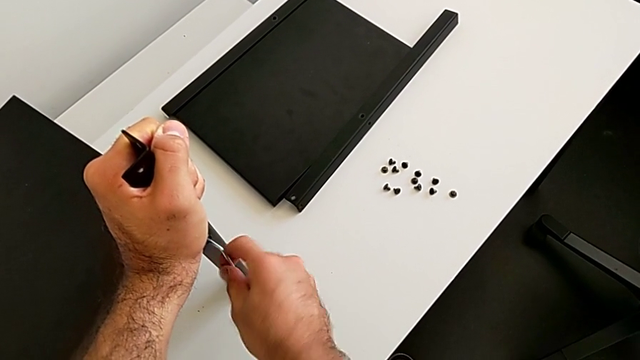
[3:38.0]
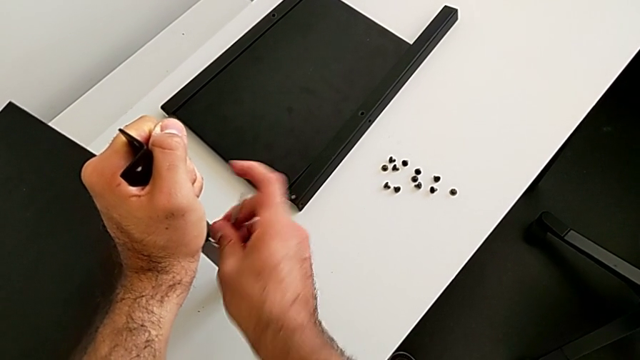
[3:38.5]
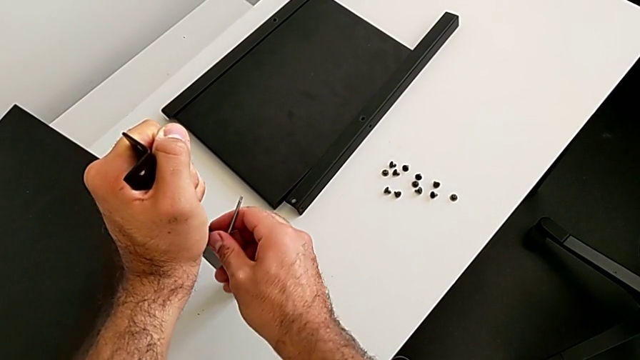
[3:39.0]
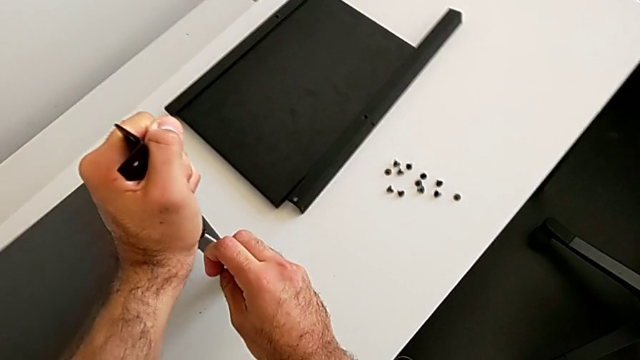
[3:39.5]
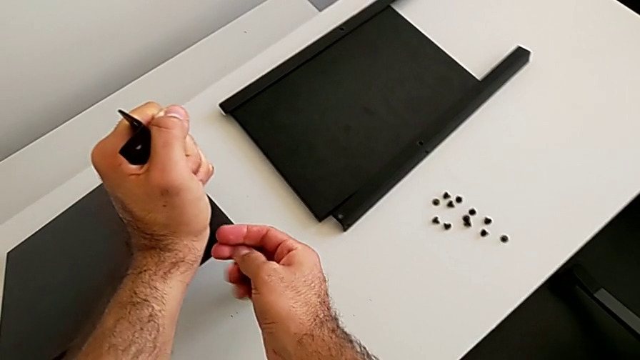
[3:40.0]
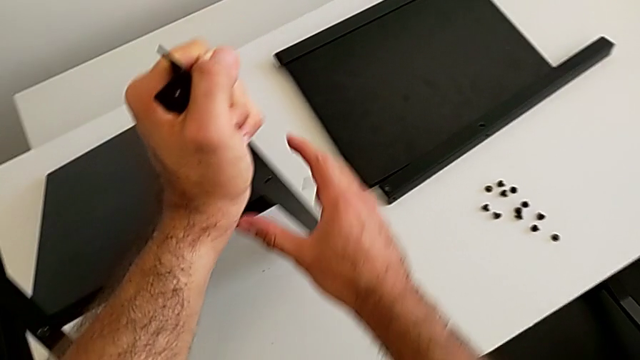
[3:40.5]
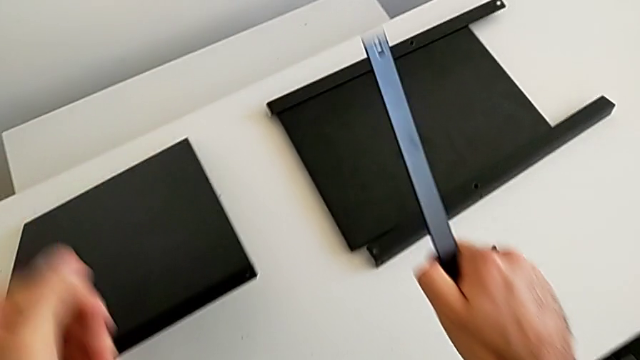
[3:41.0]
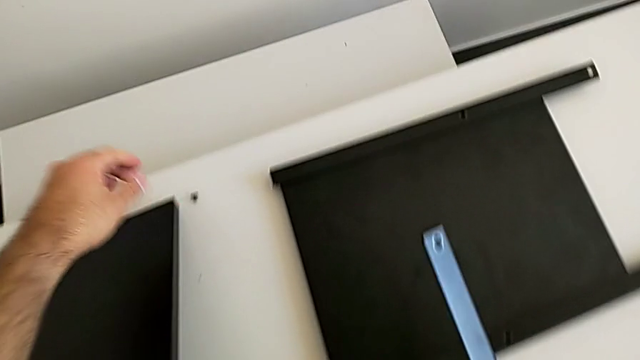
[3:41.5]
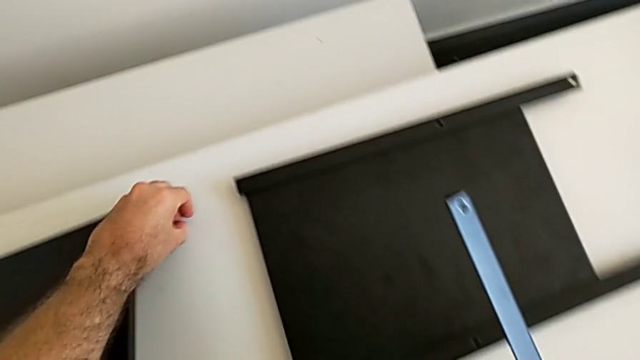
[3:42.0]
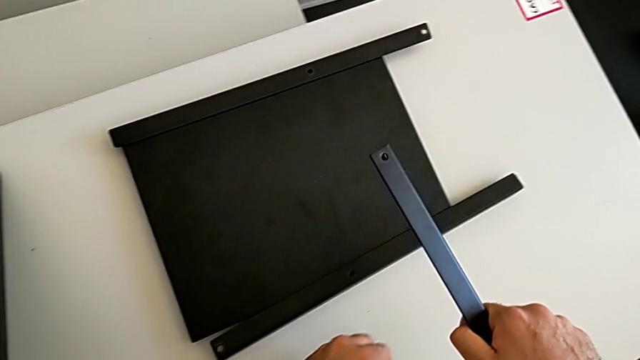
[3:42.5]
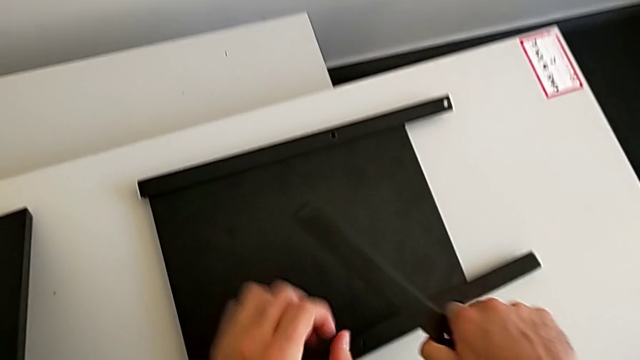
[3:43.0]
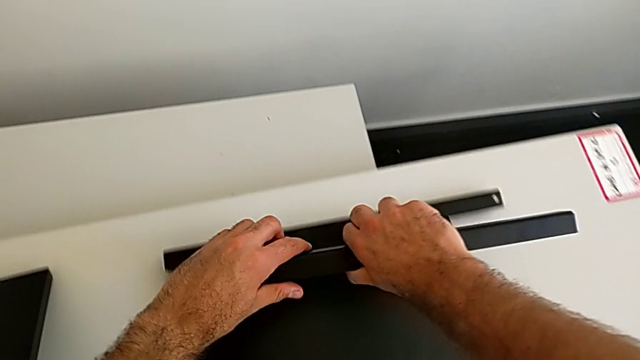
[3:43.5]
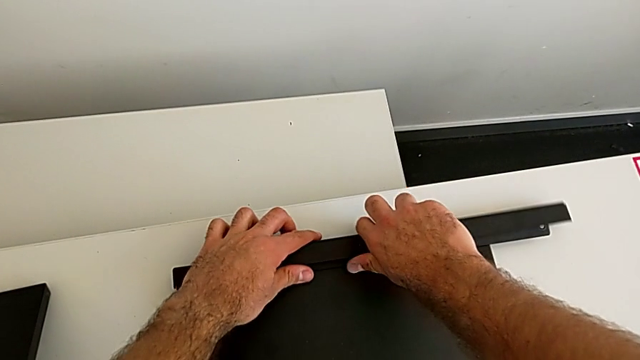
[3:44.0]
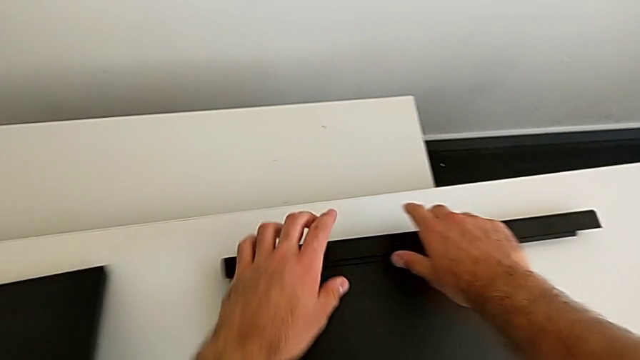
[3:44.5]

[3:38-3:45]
The camera wearer is disassembling the third leg. They wrongly drop the bottom tray and drop the hex socket head with the right hand, withdraw the Allen wrench with the right hand and disassemble the third leg. They approach the hex socket head, grab it and place it, all with the left hand, and place the third leg.

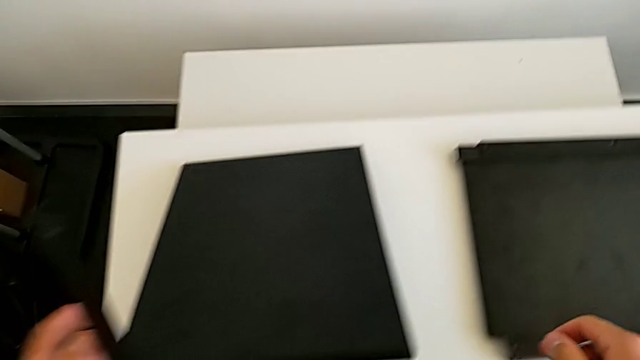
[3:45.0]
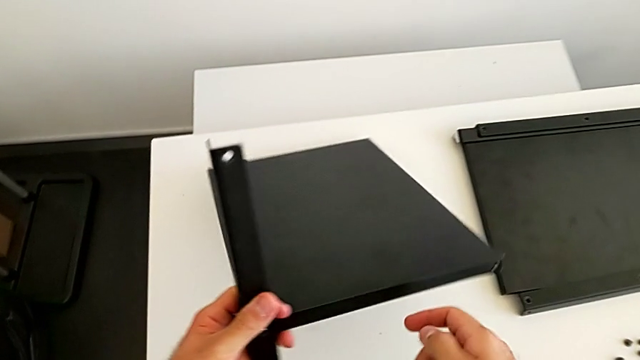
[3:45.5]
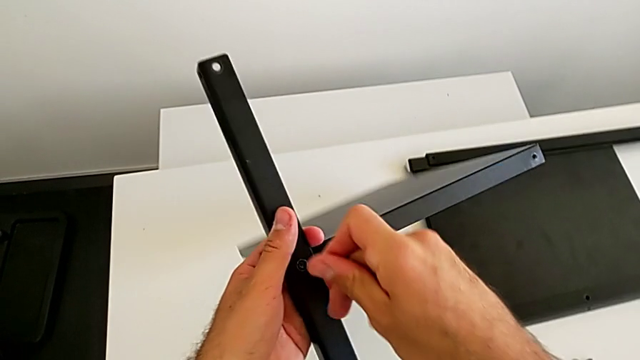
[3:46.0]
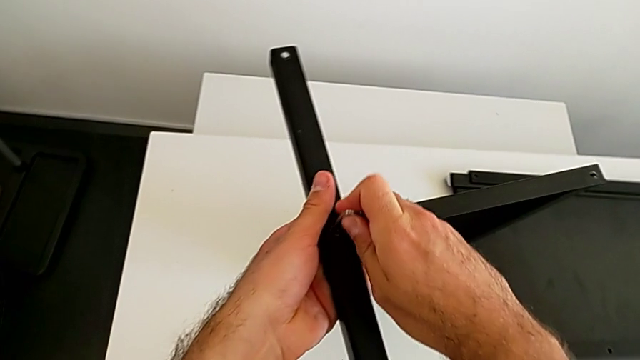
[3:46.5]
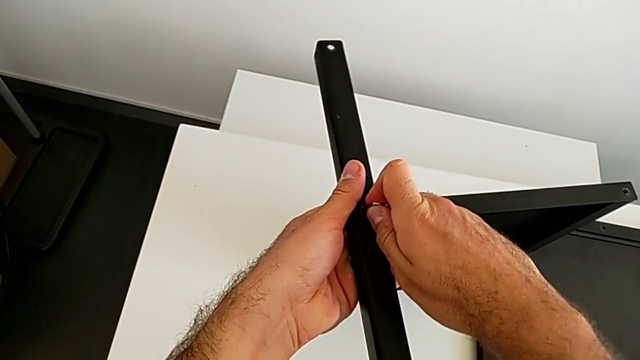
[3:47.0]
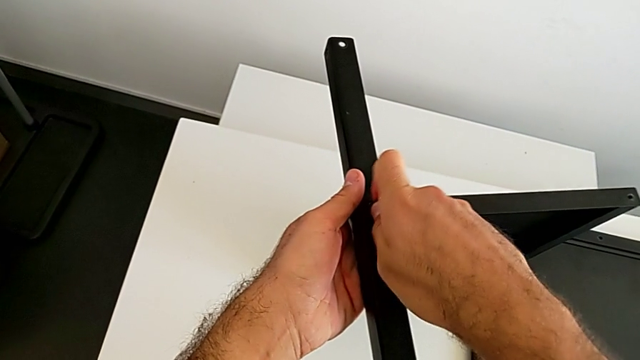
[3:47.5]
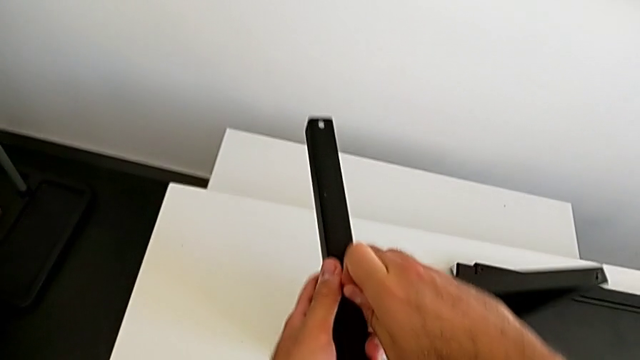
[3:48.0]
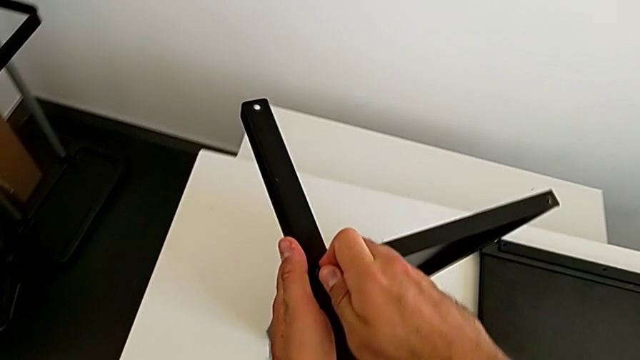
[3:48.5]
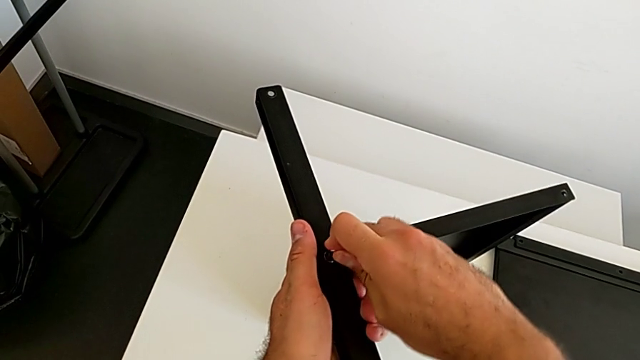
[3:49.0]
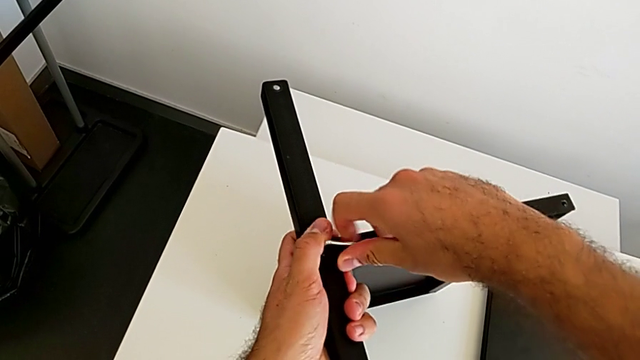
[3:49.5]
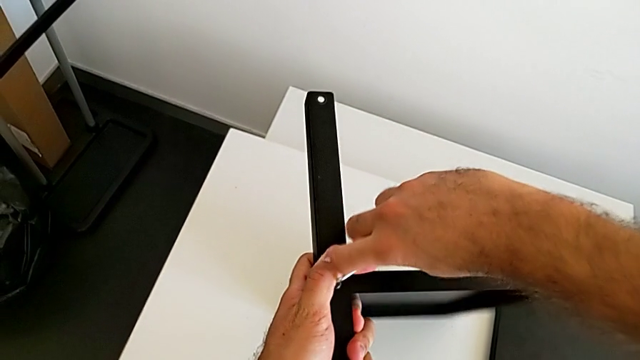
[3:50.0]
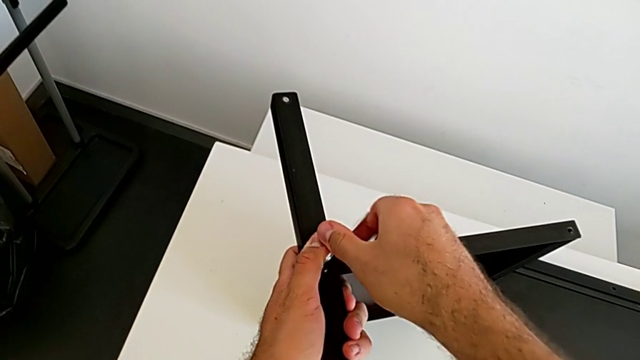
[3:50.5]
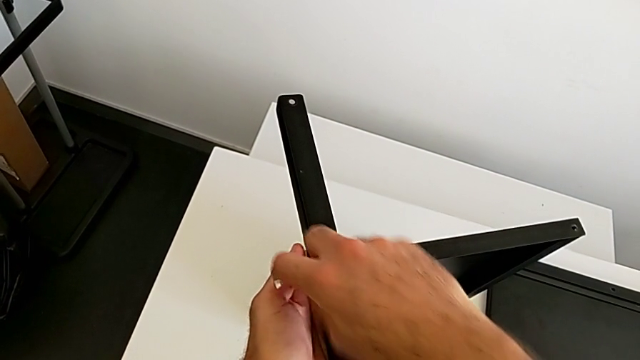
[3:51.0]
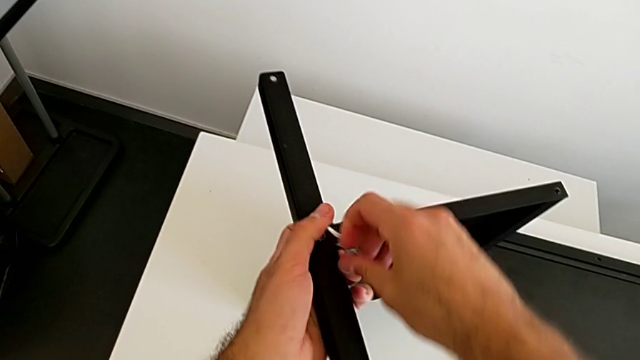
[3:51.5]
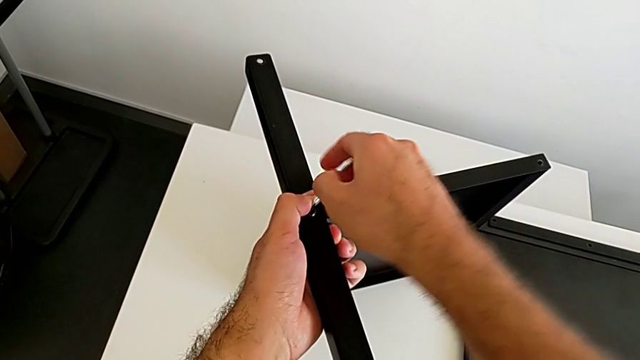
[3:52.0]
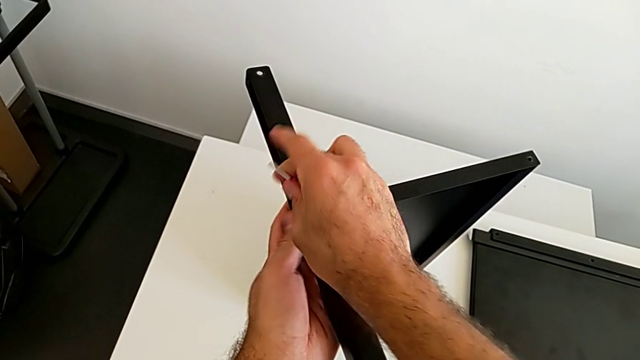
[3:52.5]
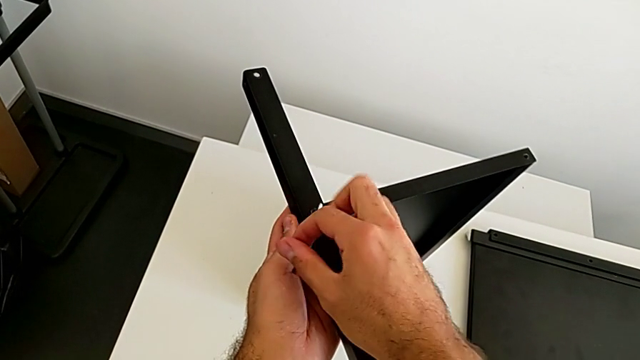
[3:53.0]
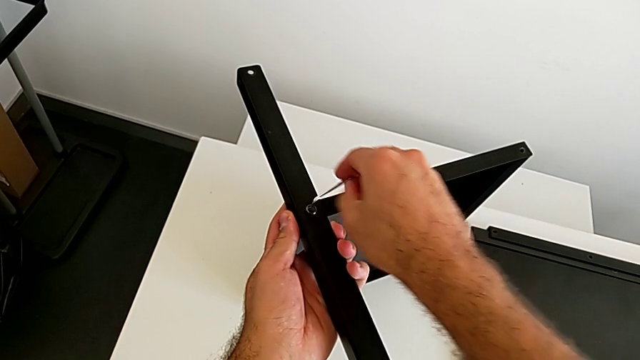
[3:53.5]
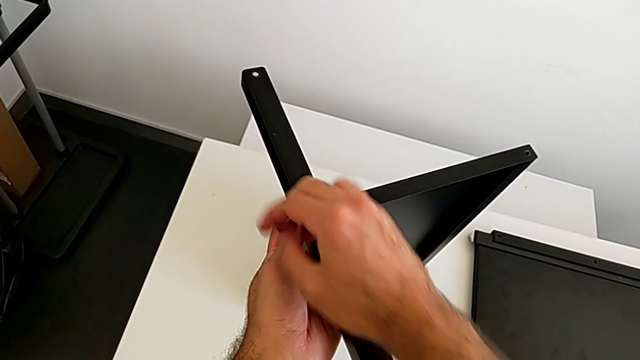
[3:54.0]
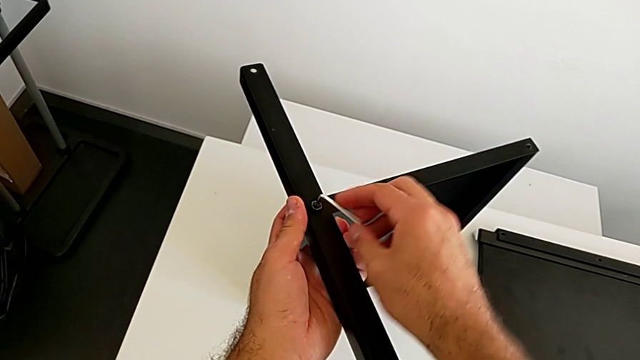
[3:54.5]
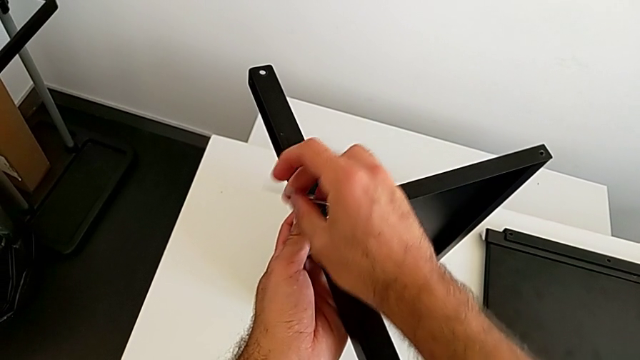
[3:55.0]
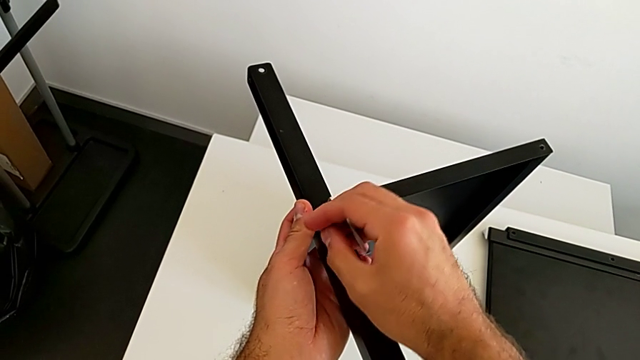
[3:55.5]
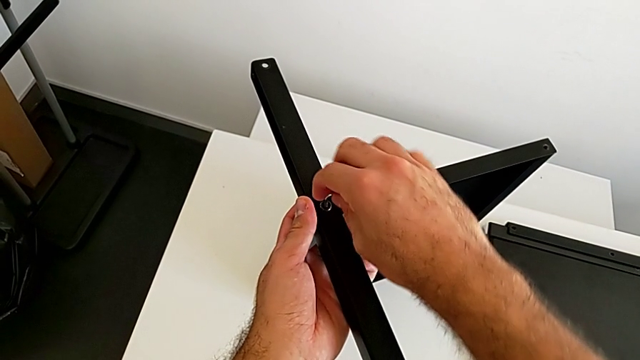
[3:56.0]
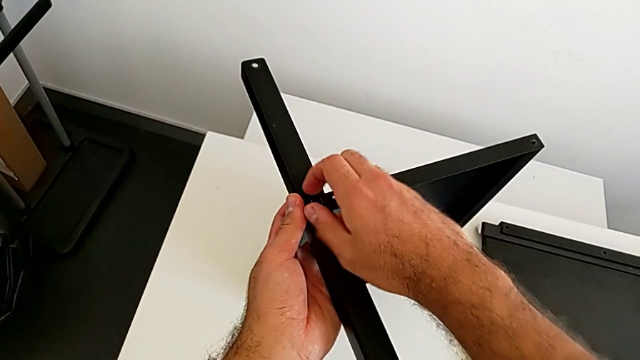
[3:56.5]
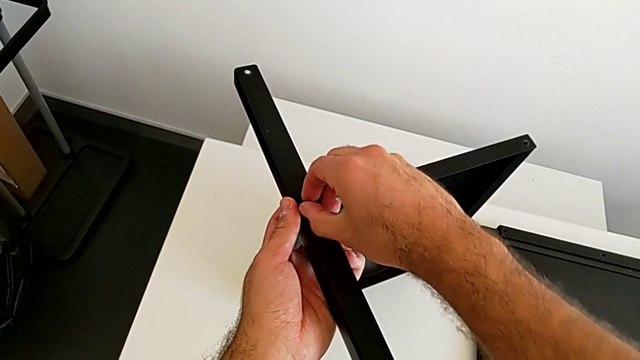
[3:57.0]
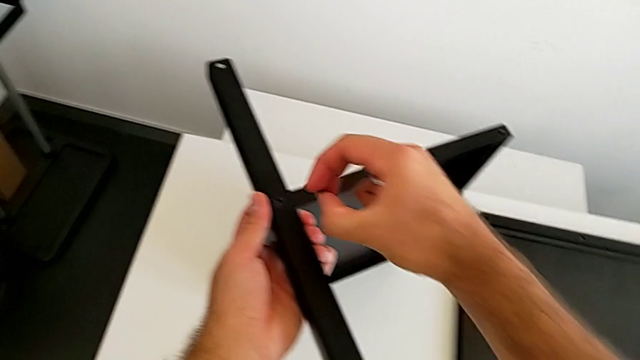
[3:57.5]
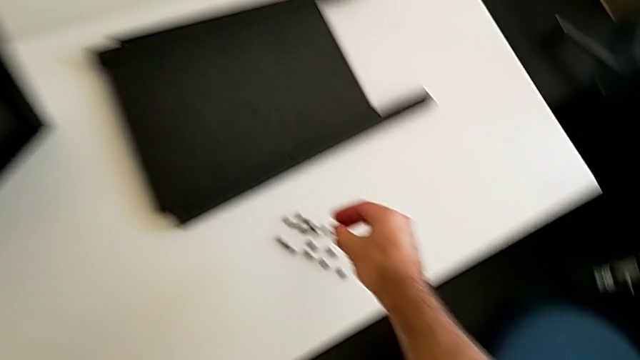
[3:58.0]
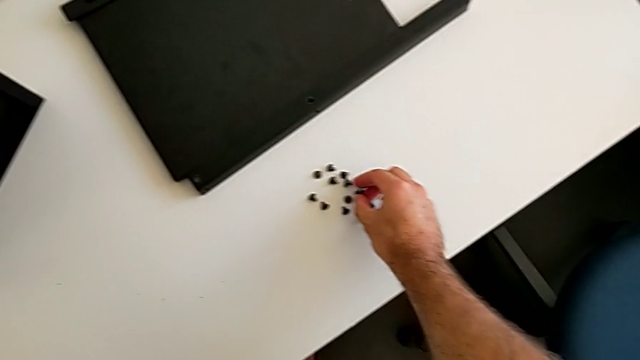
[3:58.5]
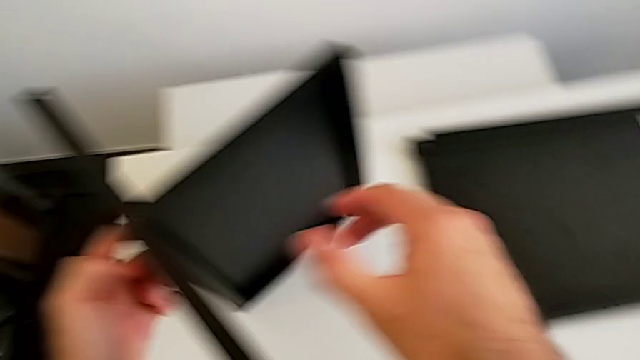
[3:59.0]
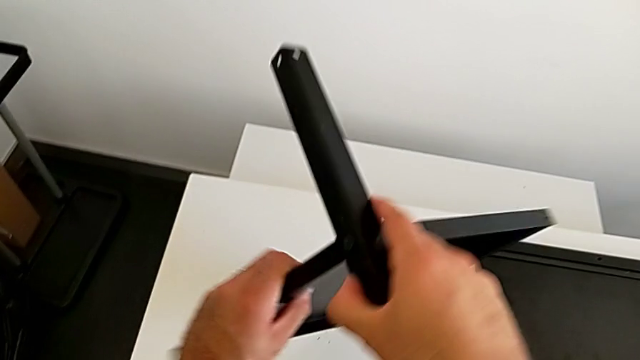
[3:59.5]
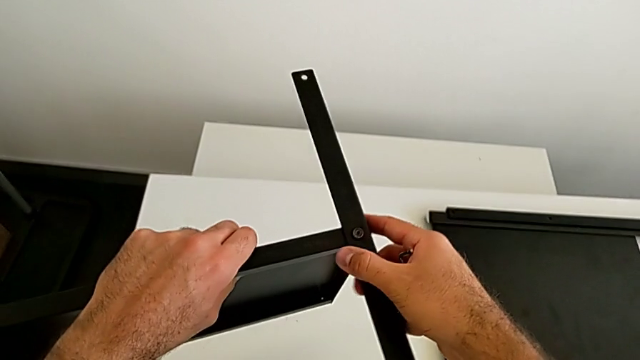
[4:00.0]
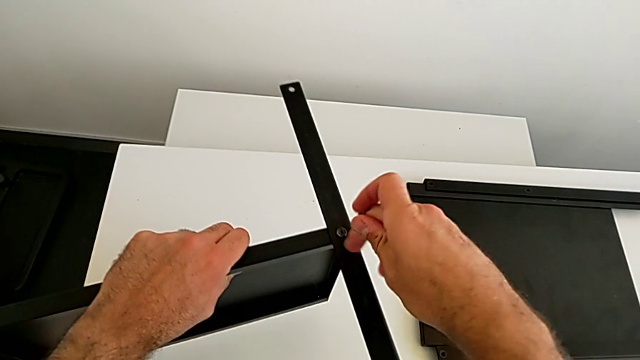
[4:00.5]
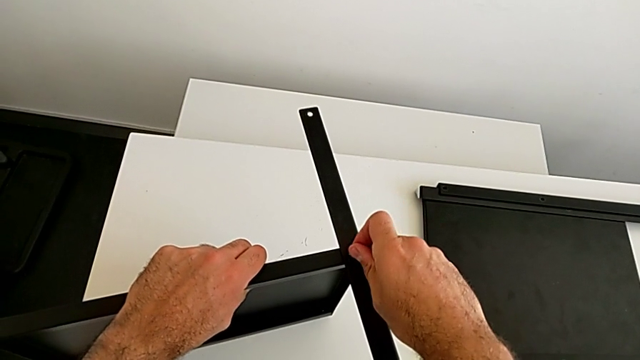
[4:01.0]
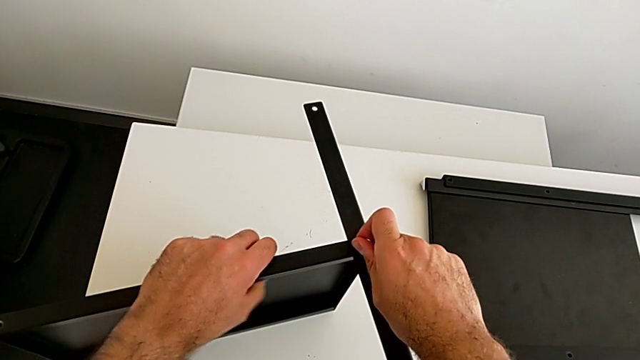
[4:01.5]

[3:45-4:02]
The camera wearer is disassembling the fourth leg. They rotate the nightstand, insert the Allen wrench and unscrew the hex socket head. They withdraw the Allen wrench, disassemble the hex socket head and place it, all with the right hand. They rotate the nightstand and insert the Allen wrench.
